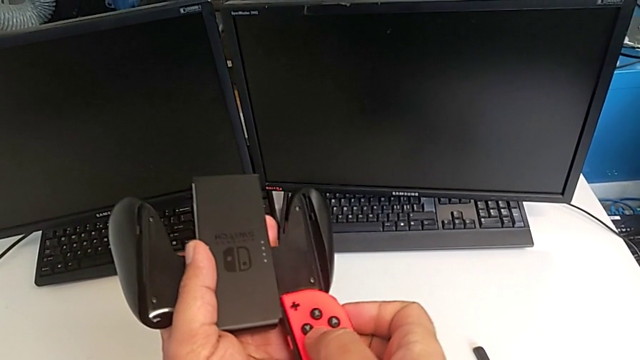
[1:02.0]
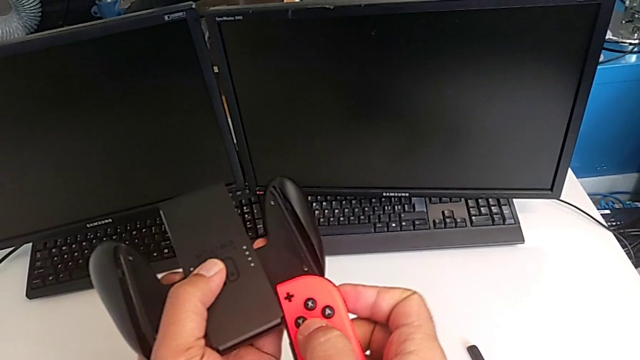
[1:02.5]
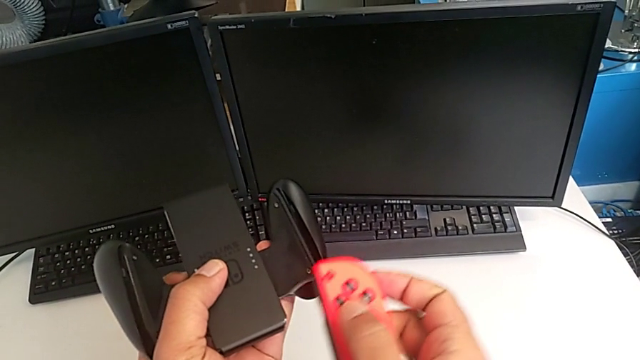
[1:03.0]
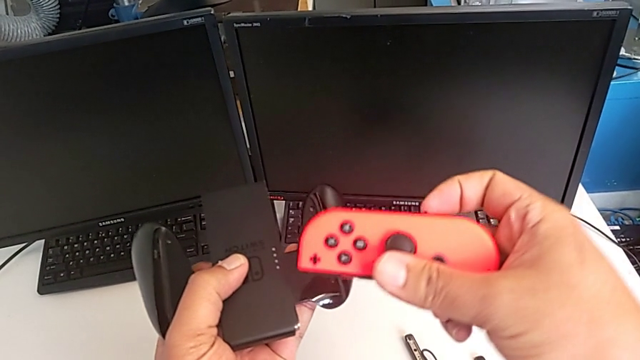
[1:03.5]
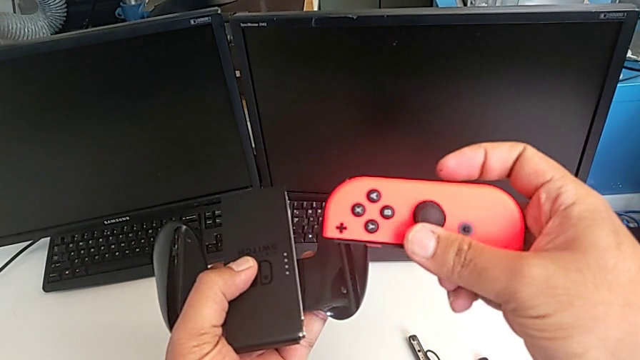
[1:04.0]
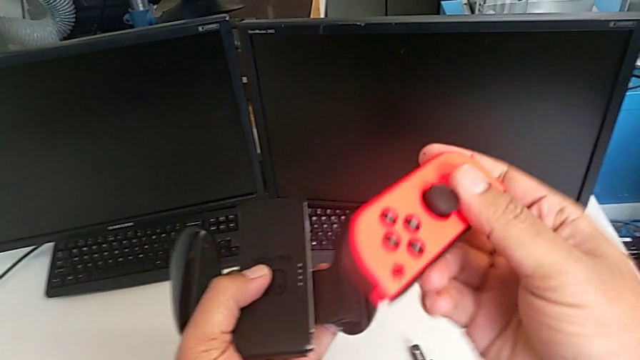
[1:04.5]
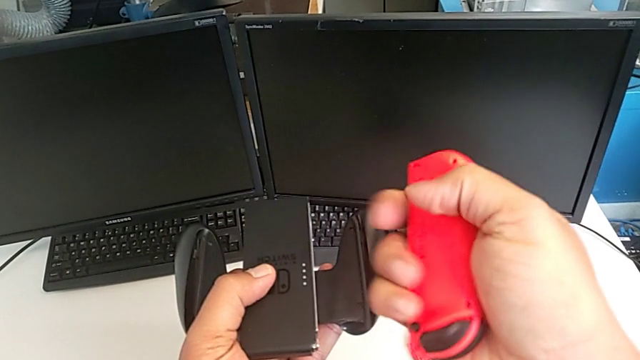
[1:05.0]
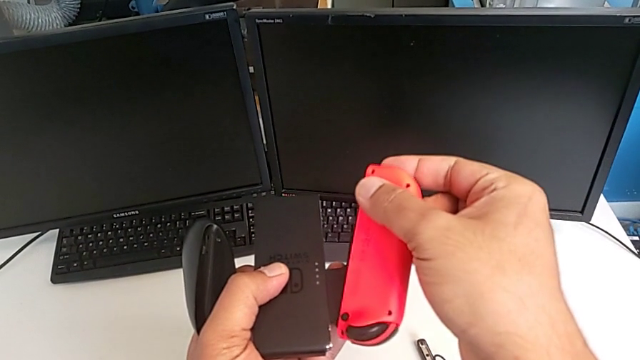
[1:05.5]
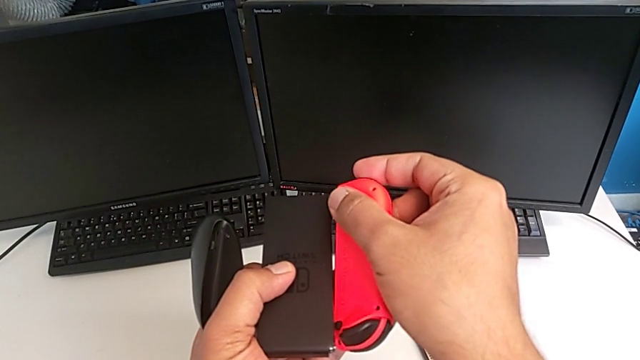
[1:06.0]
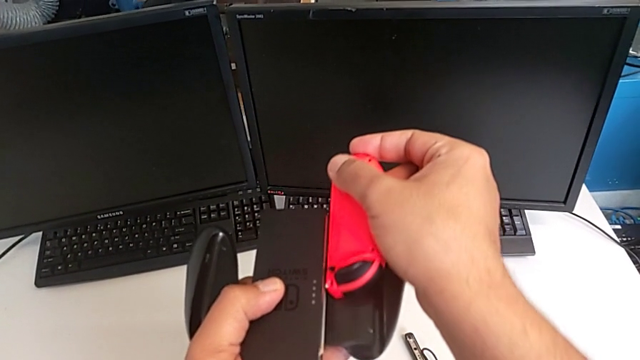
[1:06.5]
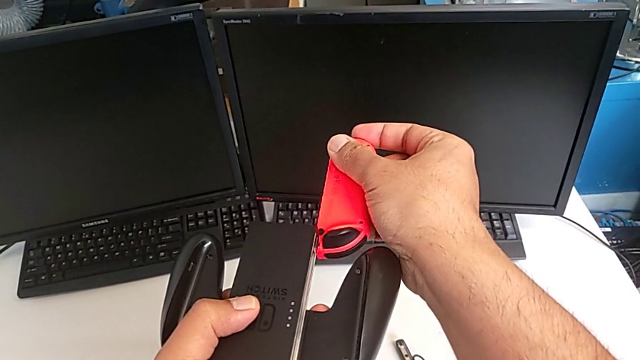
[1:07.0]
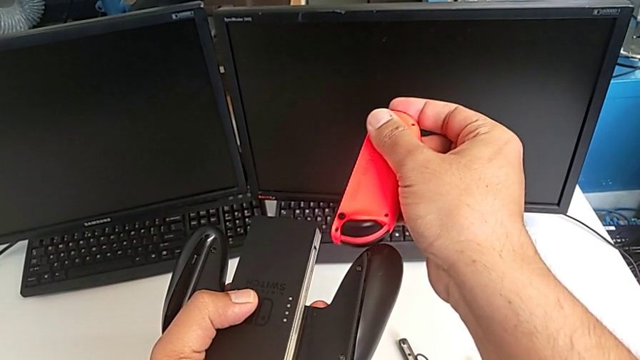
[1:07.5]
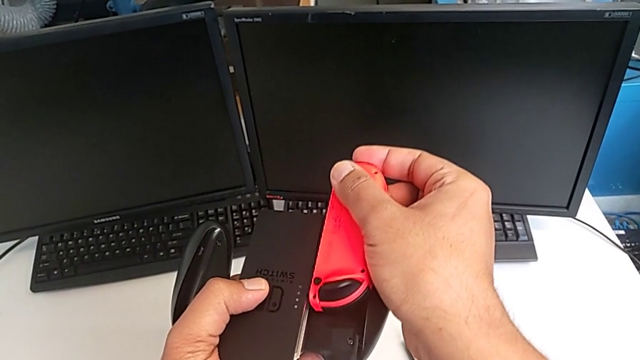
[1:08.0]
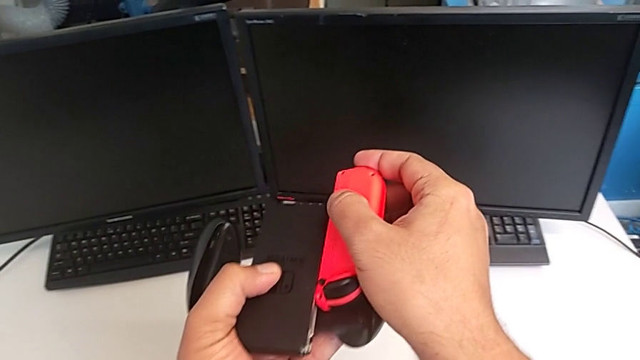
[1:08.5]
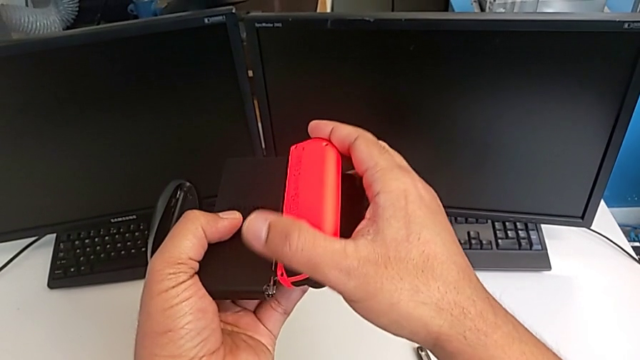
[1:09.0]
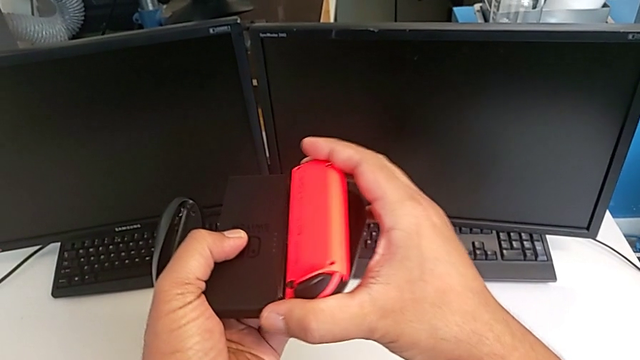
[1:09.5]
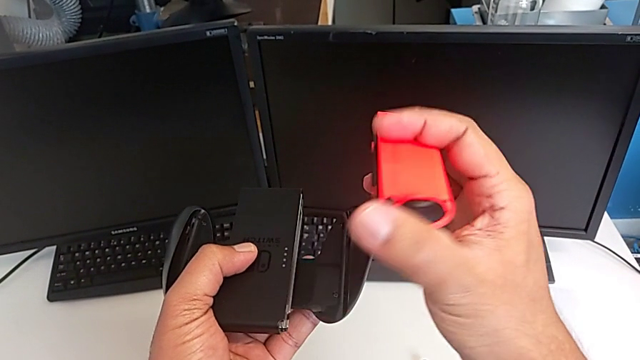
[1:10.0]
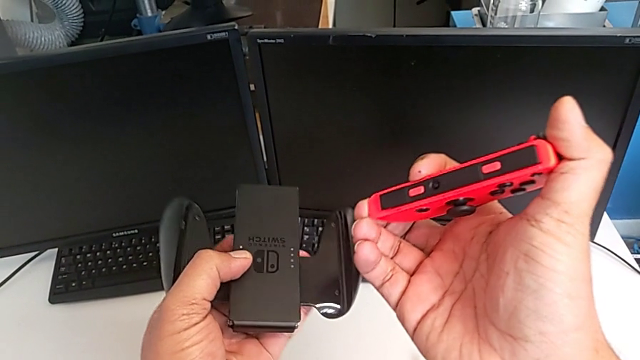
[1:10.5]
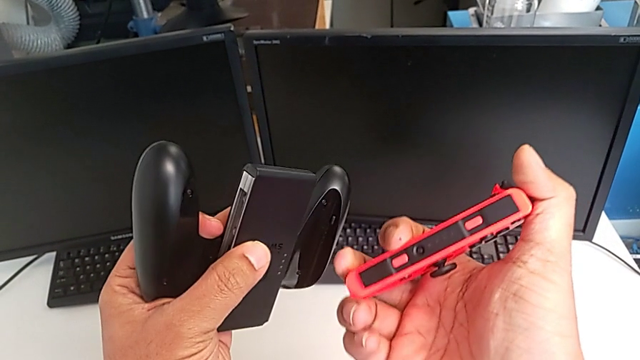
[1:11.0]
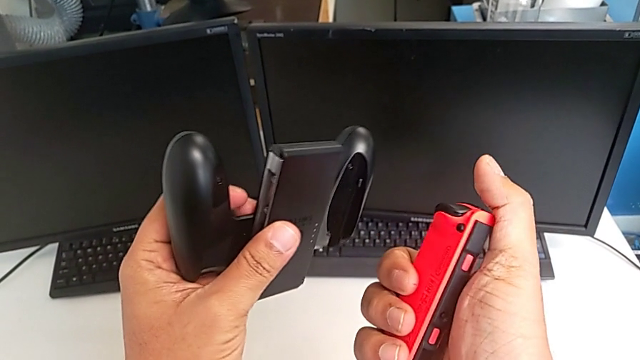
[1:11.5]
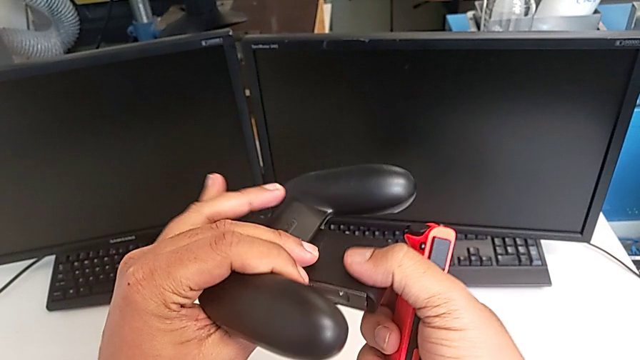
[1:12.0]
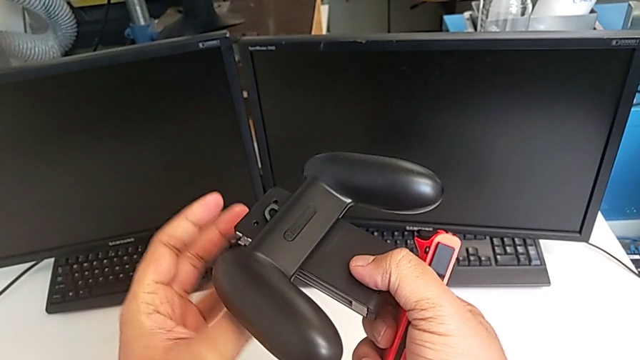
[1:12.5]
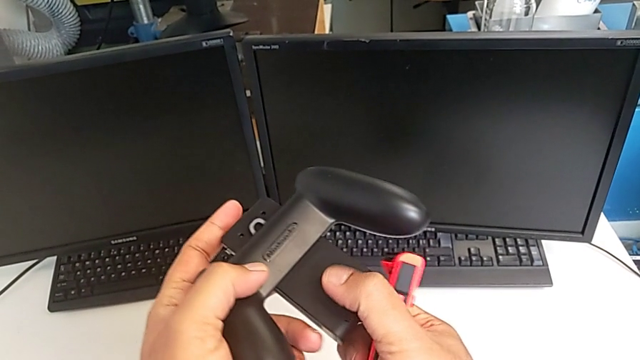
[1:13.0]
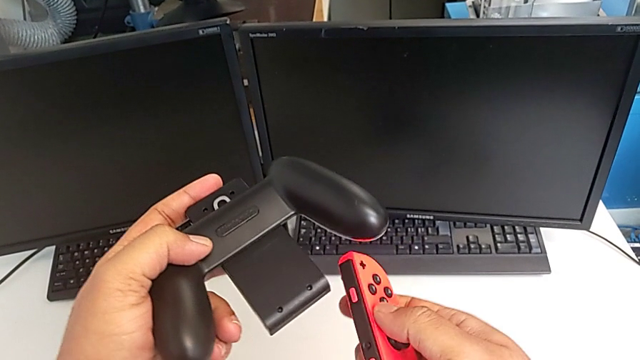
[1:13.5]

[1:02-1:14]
The camera wearer is changing the Joy-Con controllers from the Nintendo Switch to the comfort grip. They wrongly assemble, rotate and push the red Joy-Con controller and inspect it.

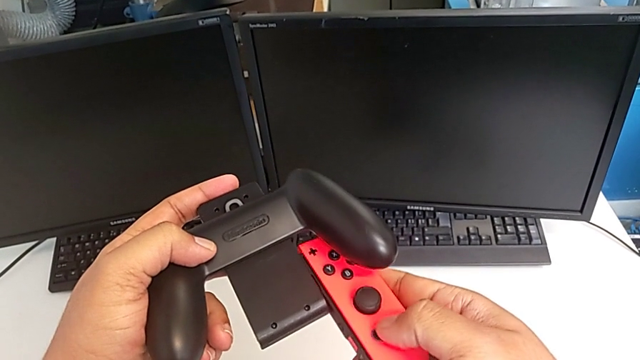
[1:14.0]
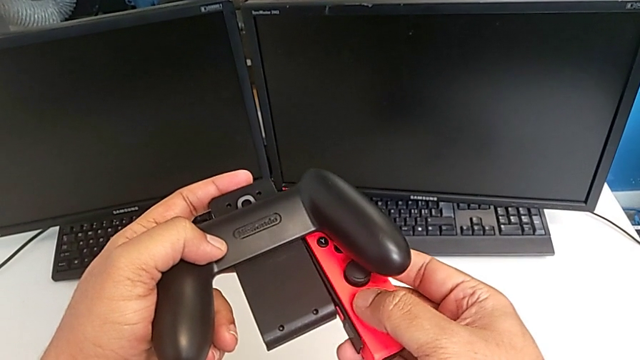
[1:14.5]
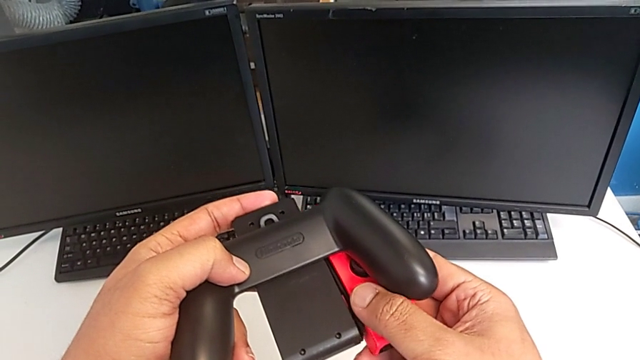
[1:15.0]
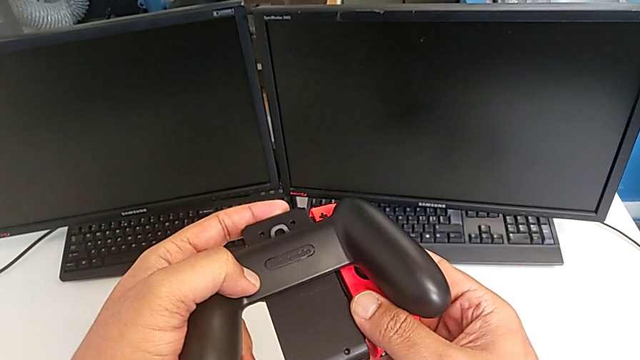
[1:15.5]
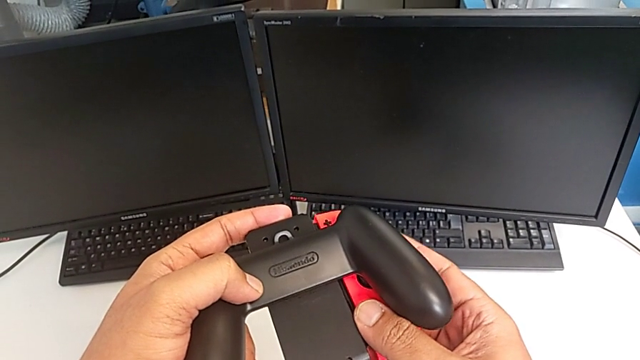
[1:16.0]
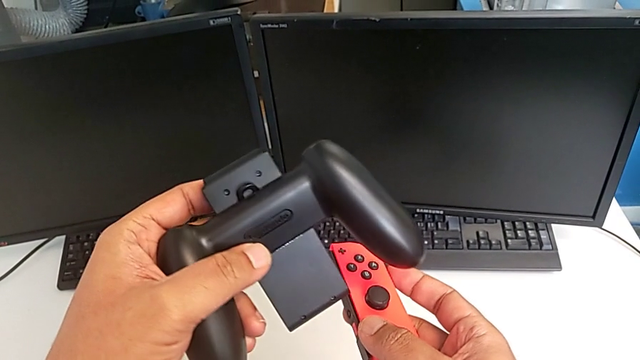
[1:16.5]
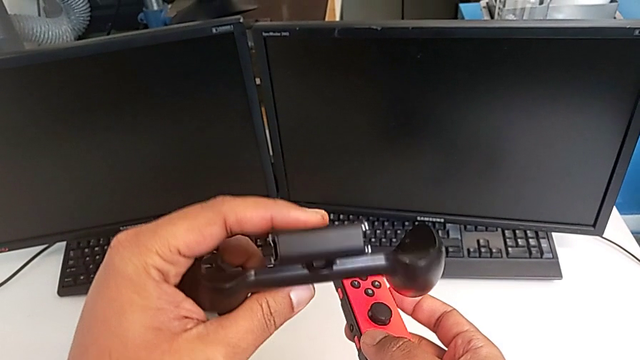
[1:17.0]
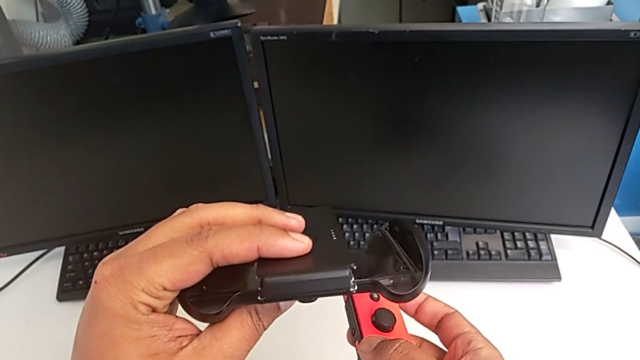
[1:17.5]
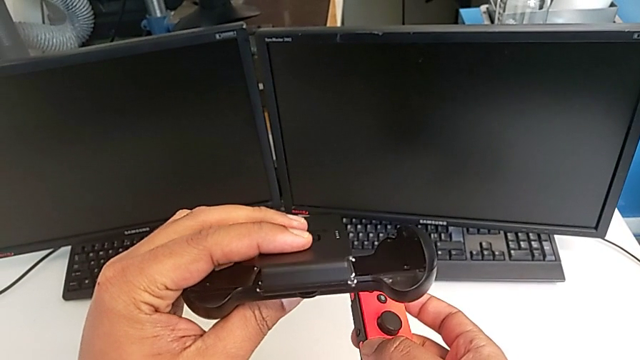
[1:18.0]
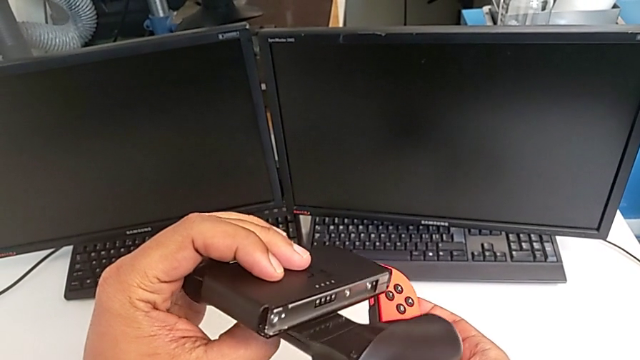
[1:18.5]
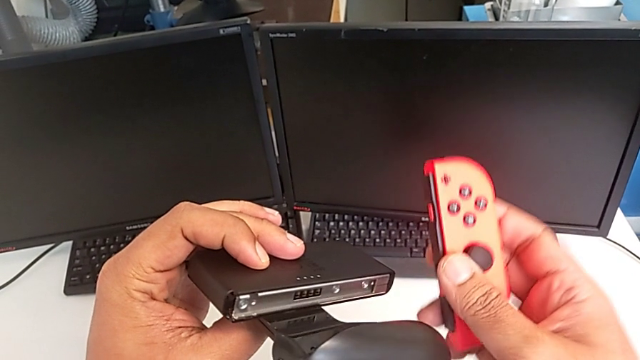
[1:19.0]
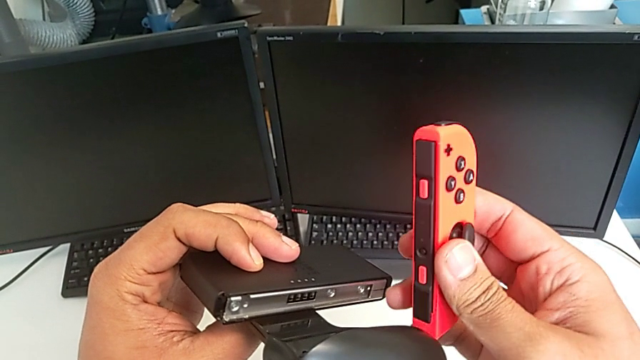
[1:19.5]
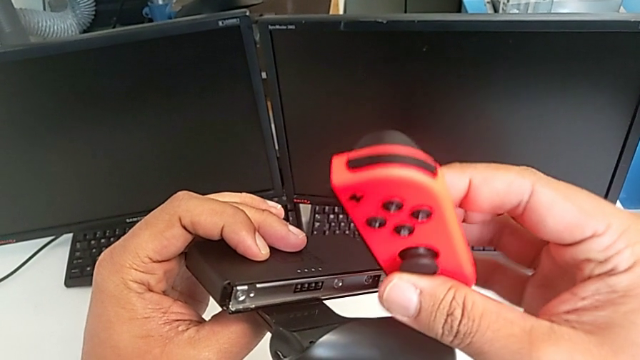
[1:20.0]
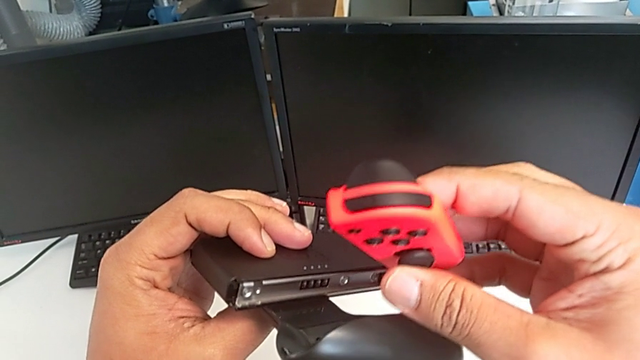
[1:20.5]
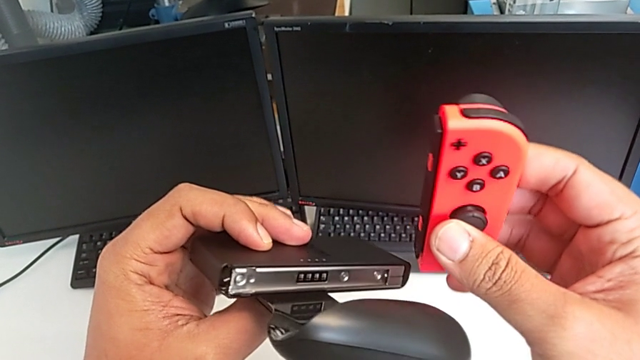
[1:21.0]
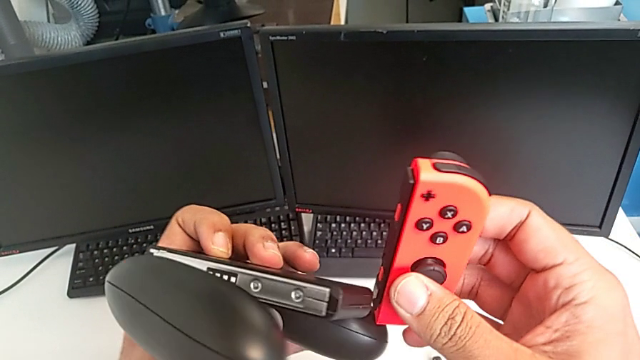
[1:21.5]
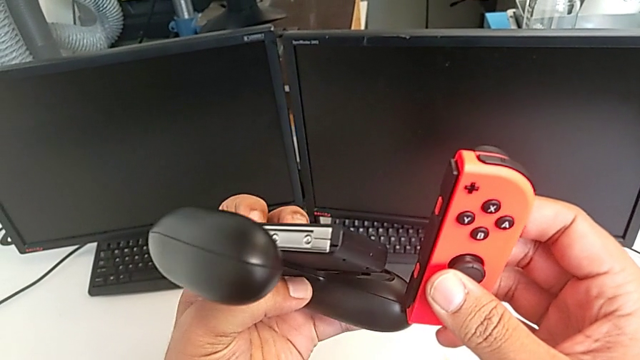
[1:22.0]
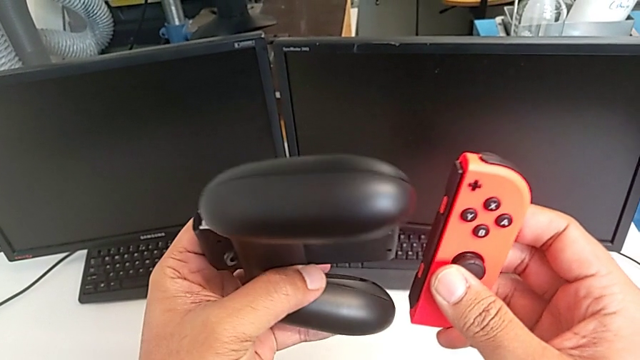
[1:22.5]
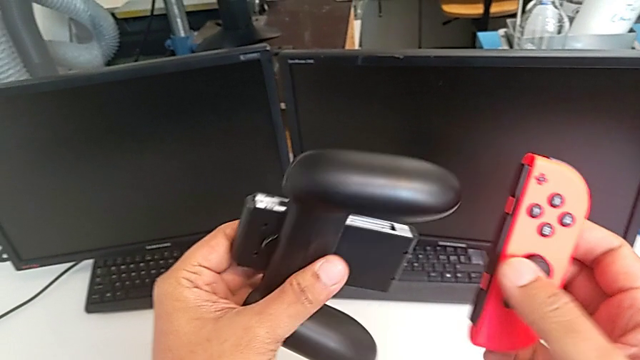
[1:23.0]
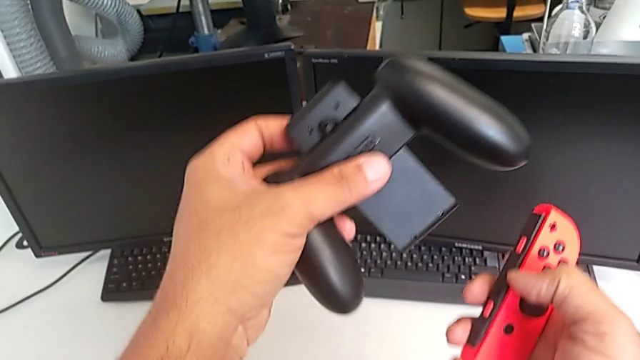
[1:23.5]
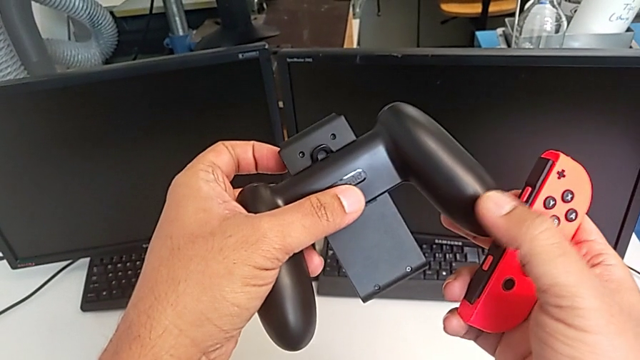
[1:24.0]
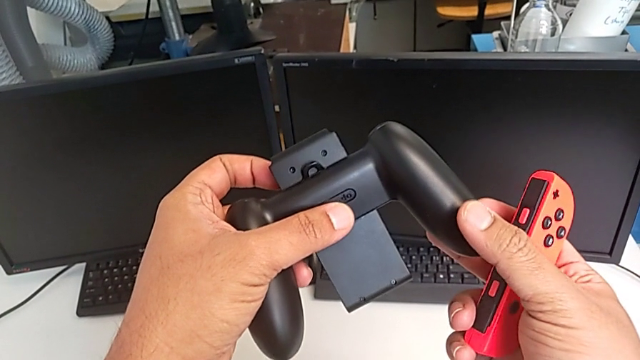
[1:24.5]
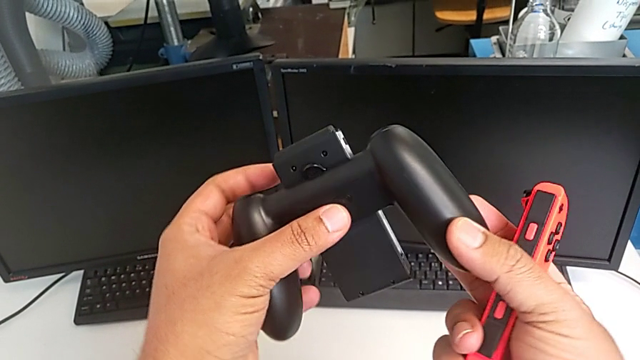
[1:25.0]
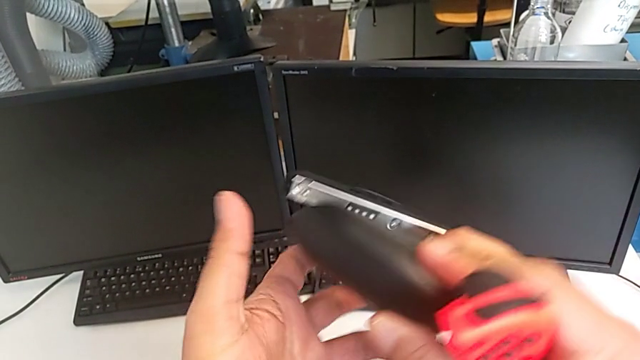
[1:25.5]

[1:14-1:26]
The camera wearer is changing the Joy-Con controllers from the Nintendo Switch to the comfort grip. They wrongly assemble the red Joy-Con controller and begin to rotate the comfort grip.
